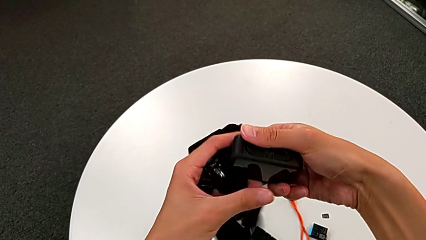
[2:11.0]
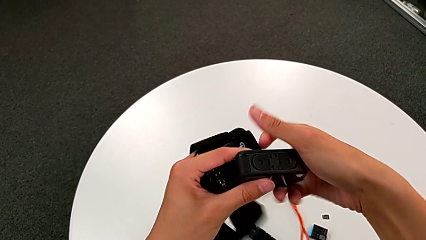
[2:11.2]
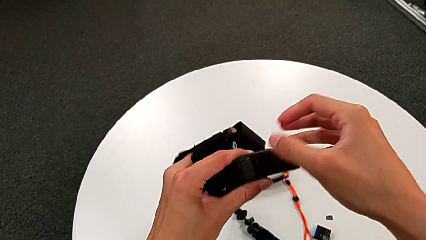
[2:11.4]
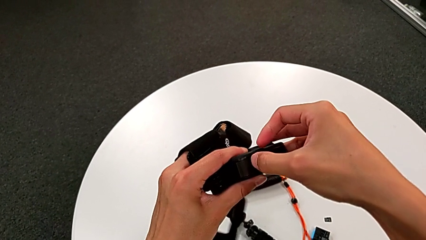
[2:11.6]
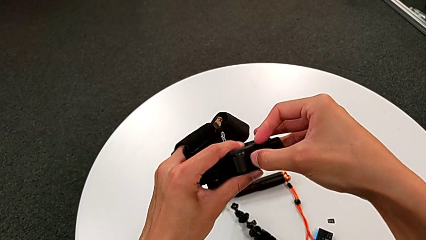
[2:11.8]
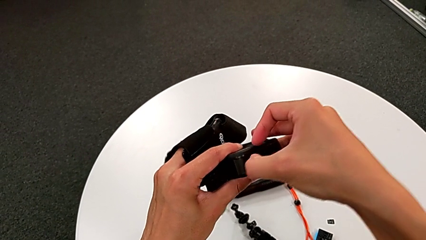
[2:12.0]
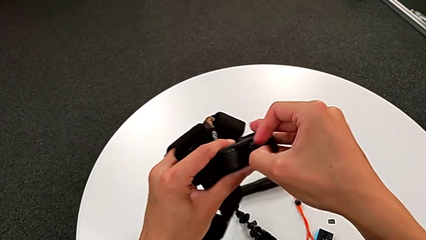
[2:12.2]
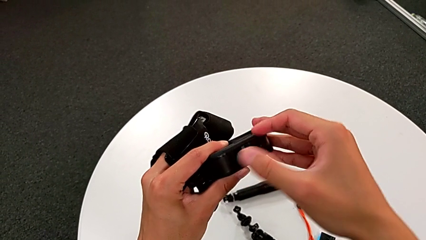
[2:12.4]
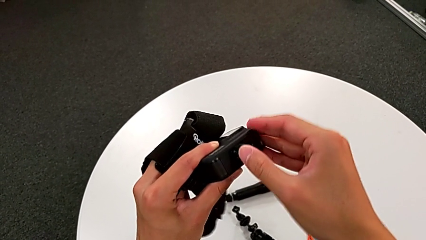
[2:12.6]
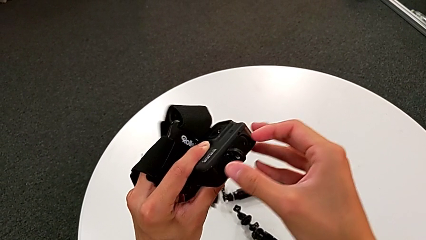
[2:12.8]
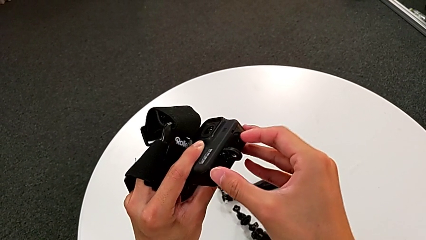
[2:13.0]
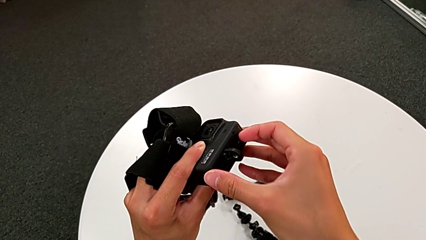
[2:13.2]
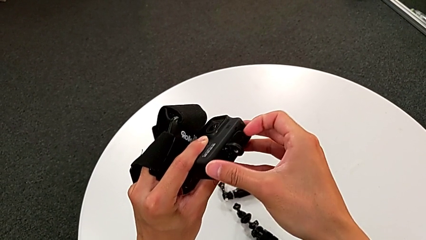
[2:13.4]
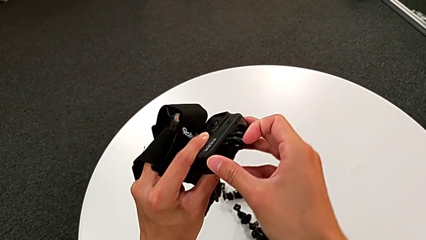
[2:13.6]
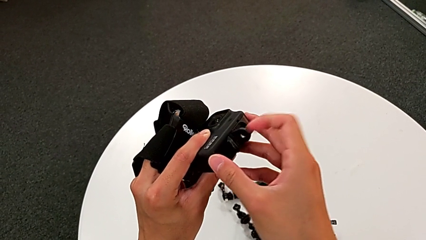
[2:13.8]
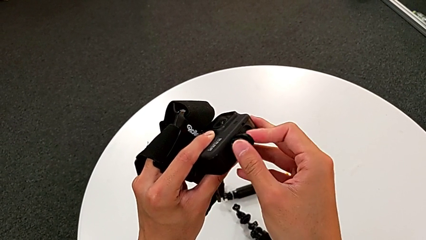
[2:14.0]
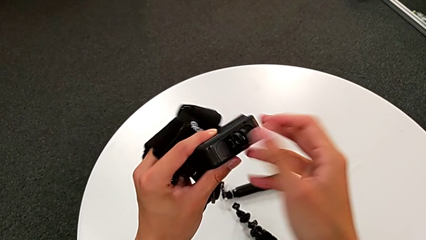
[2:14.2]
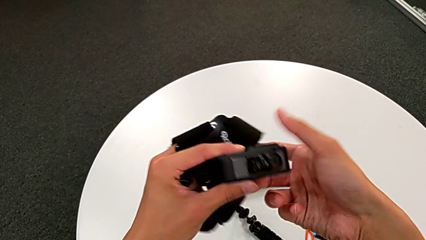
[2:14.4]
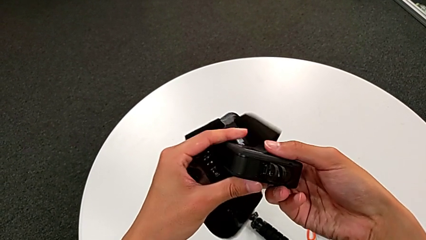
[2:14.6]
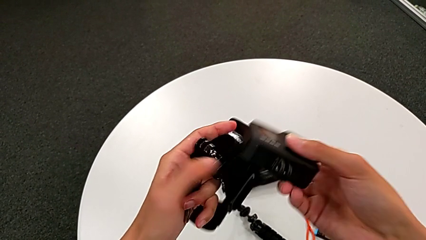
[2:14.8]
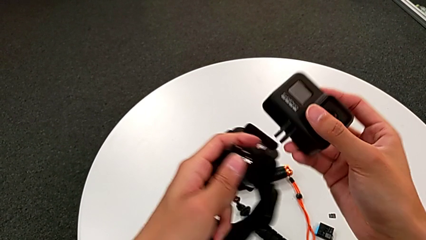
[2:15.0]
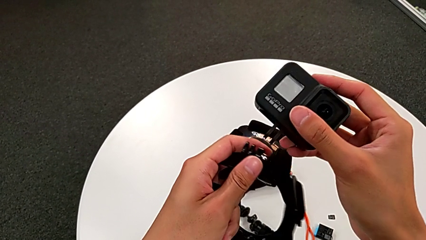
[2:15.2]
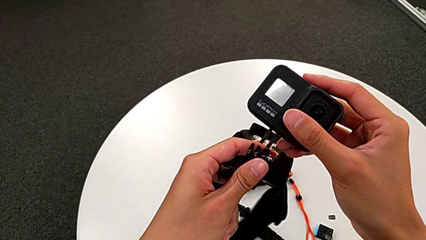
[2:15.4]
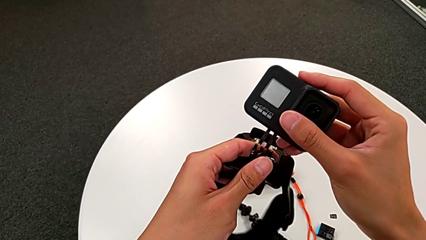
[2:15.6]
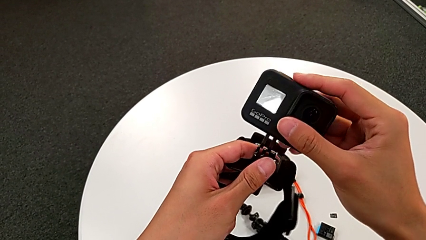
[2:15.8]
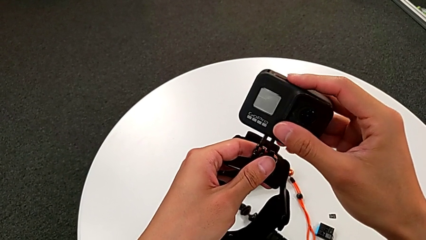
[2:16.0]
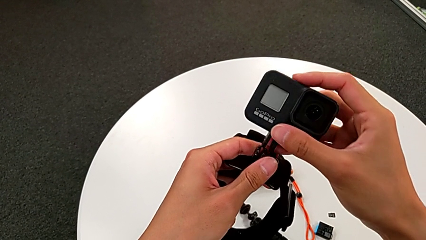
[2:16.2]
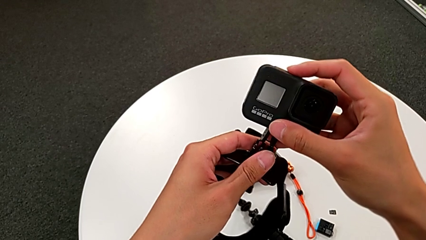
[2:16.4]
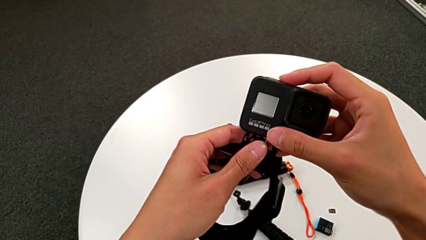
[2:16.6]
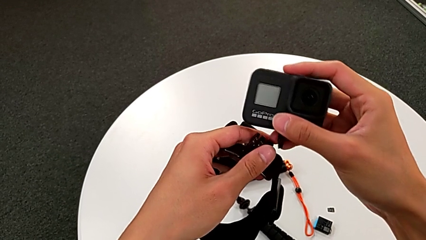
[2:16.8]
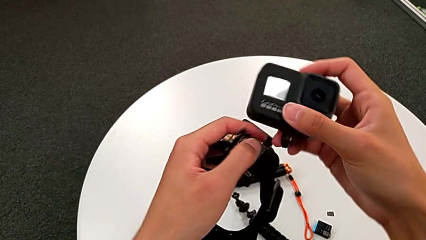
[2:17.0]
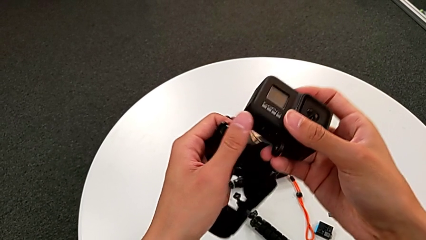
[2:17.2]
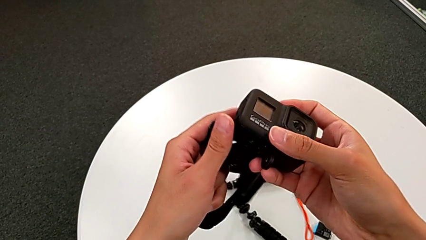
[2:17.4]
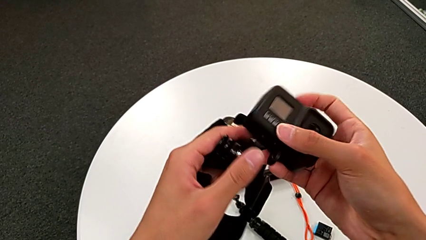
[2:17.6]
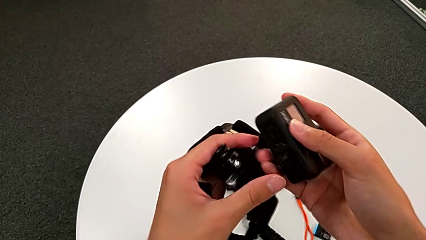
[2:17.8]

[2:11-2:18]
The camera wearer is assembling the GoPro to the strap. They pull the bottom mounting peg and align it.

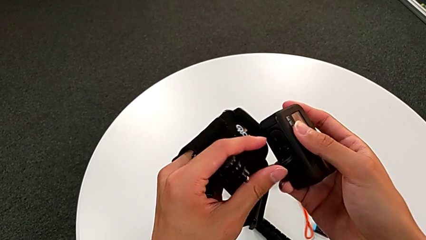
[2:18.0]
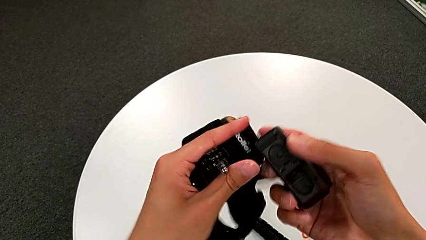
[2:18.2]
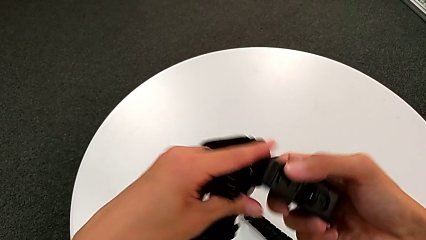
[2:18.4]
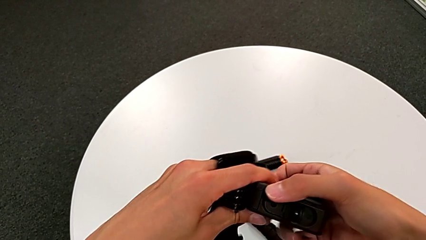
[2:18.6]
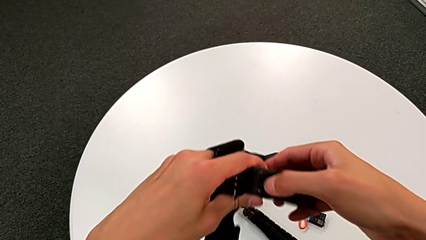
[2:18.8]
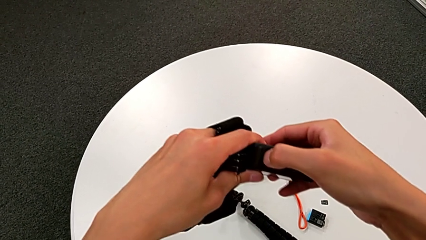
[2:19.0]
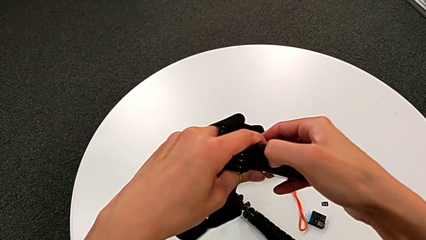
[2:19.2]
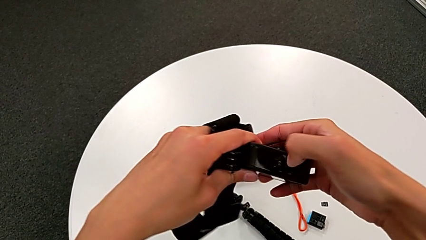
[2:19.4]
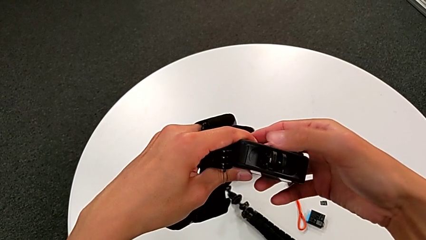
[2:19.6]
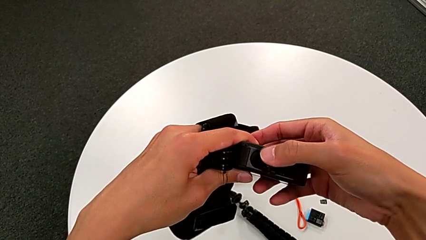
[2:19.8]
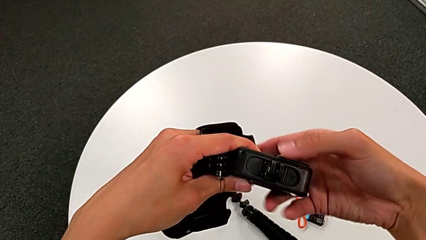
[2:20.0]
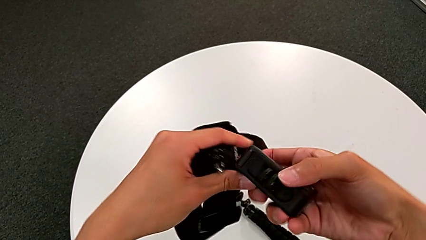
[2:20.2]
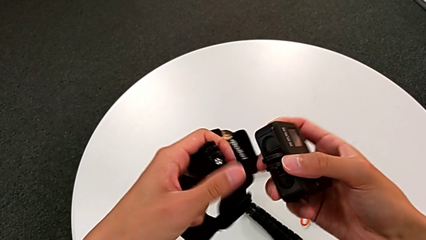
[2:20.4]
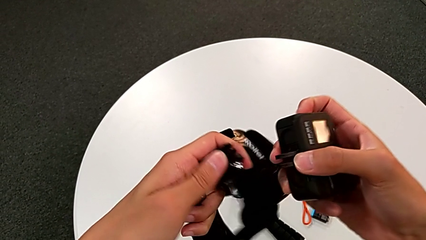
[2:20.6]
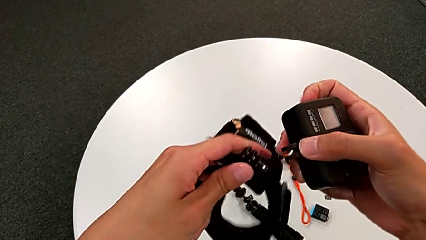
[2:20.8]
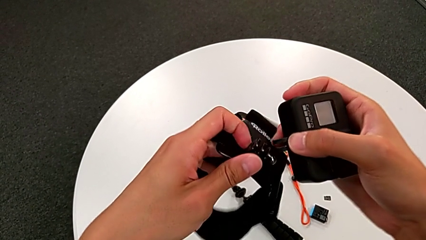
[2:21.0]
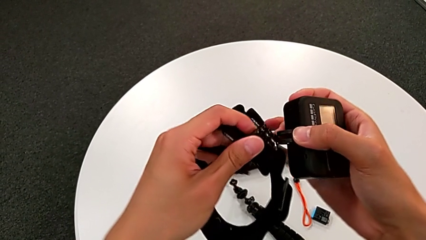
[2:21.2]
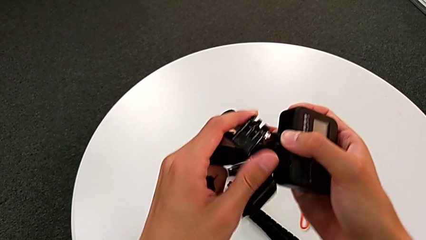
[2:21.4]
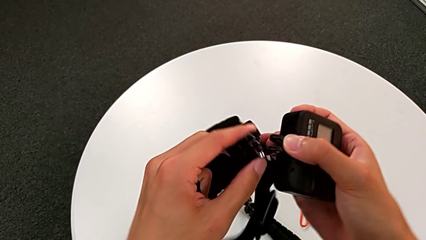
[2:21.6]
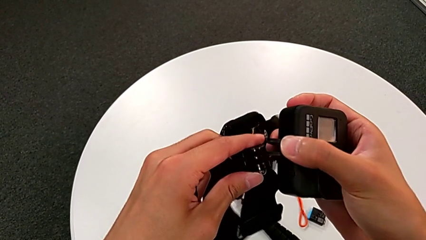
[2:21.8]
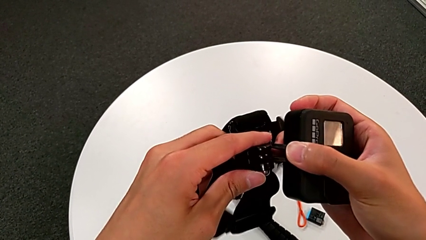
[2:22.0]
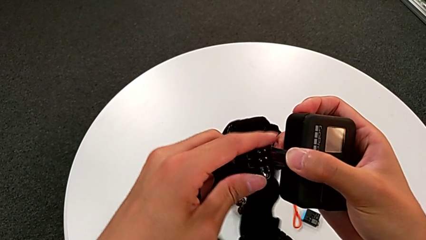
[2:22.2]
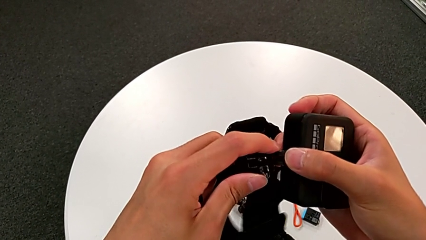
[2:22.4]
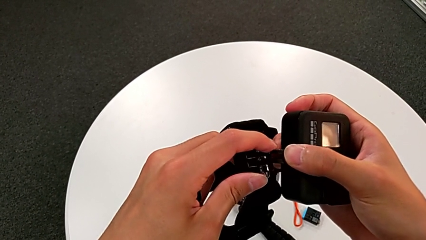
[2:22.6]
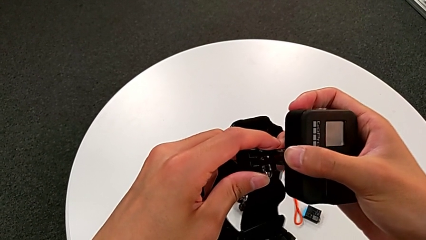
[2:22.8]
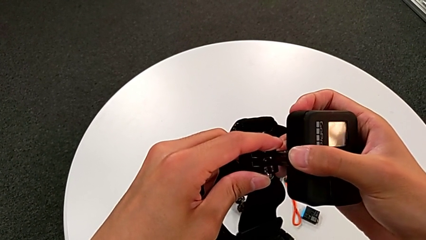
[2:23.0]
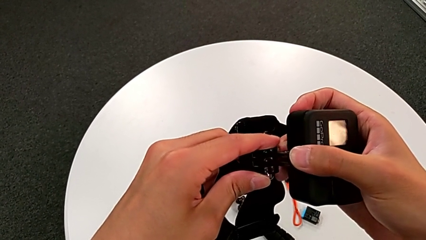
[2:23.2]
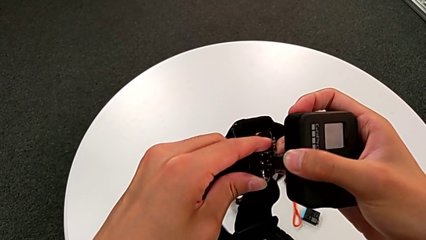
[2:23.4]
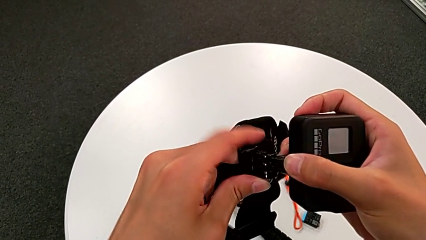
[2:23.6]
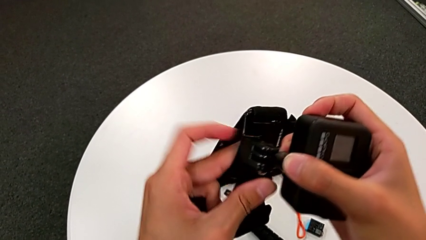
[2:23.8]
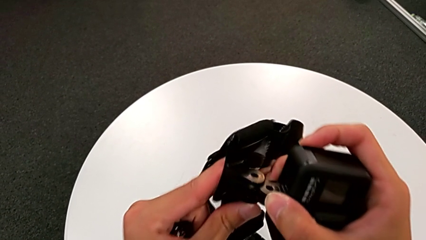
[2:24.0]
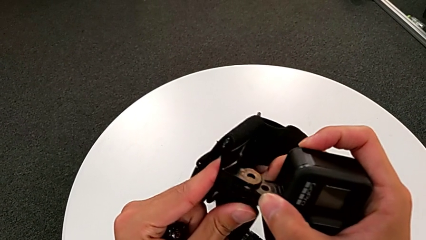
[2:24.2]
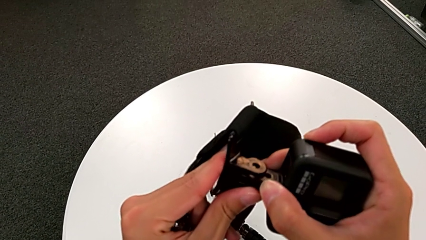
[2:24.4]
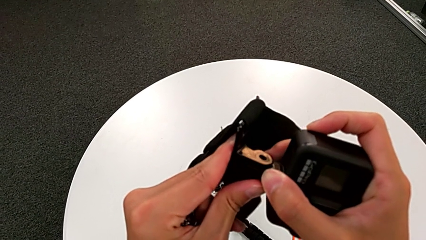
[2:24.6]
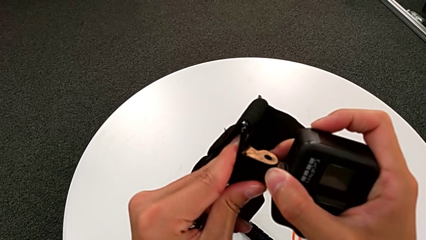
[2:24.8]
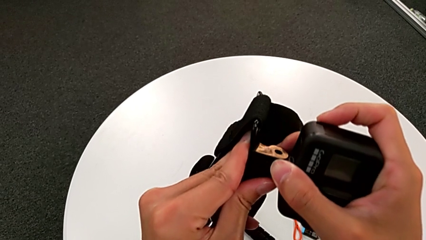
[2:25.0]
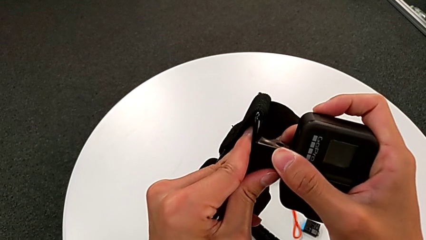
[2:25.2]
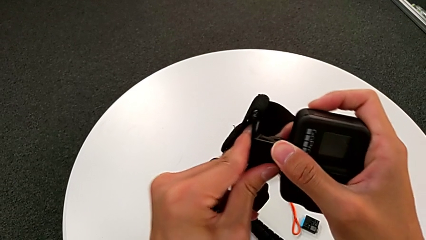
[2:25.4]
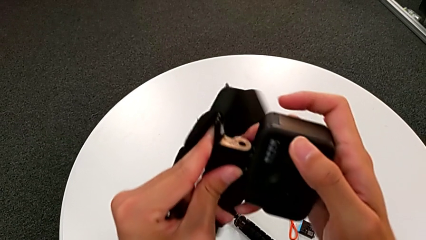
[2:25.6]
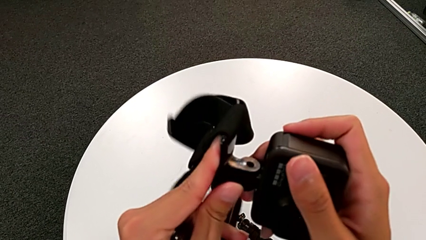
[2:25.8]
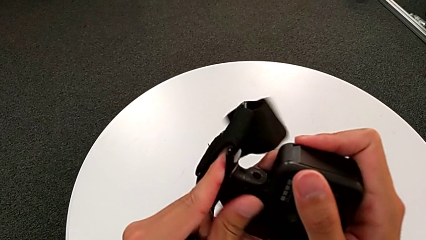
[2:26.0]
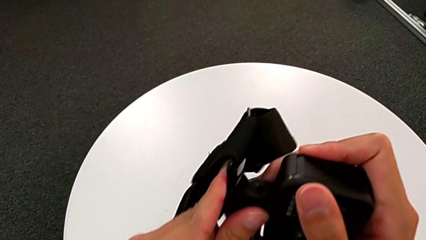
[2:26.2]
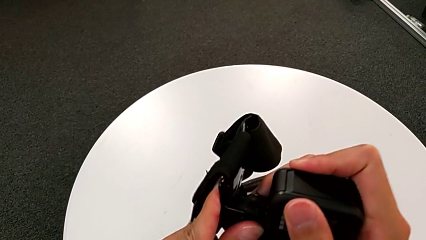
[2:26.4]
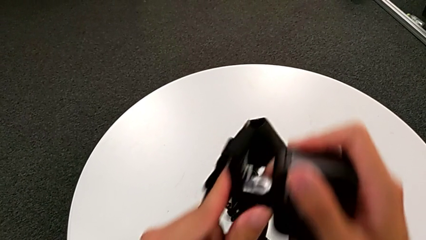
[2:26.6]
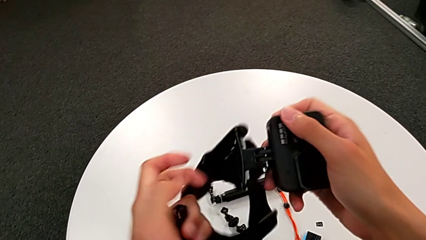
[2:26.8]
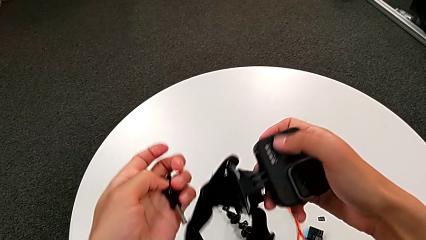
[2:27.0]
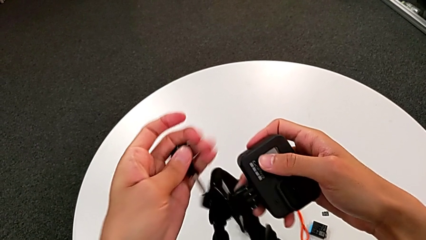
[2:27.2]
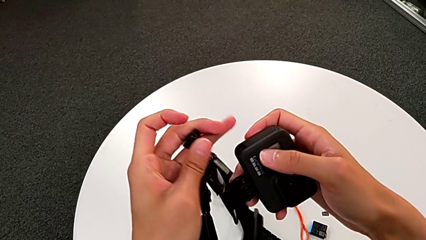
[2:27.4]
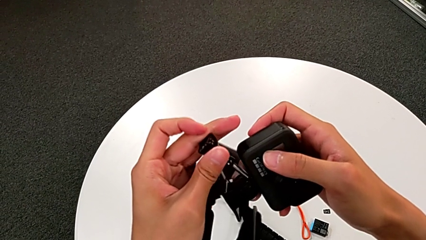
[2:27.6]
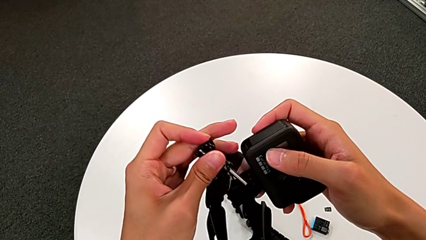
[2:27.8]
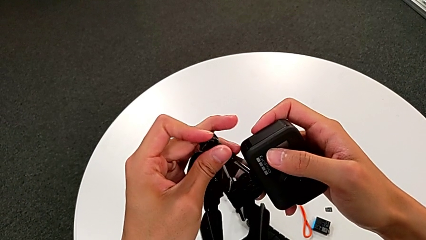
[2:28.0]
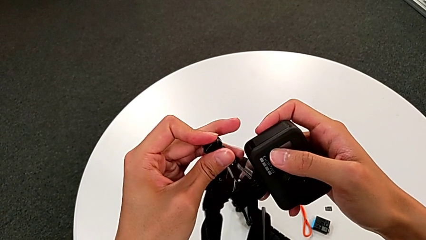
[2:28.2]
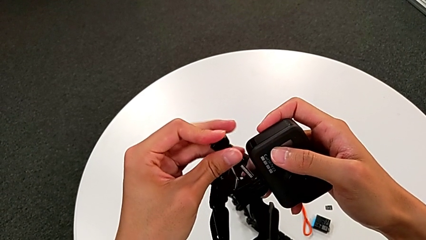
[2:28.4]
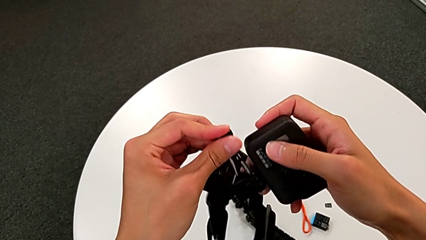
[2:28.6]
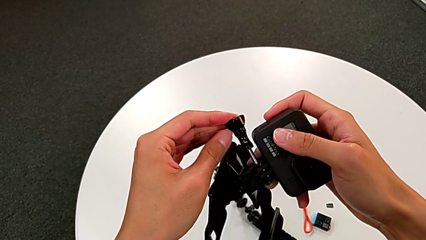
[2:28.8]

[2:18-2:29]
The camera wearer is assembling the GoPro to the strap. They align the bottom mounting peg and assemble it.
